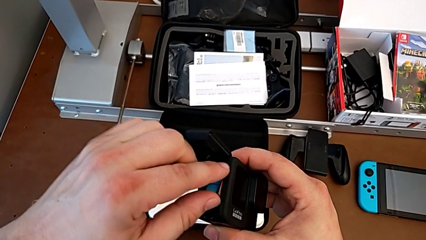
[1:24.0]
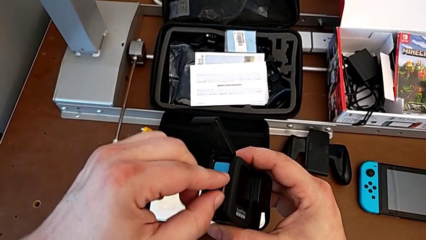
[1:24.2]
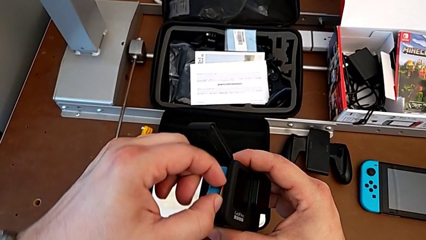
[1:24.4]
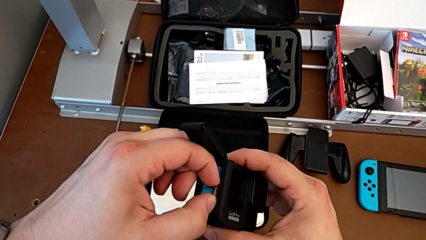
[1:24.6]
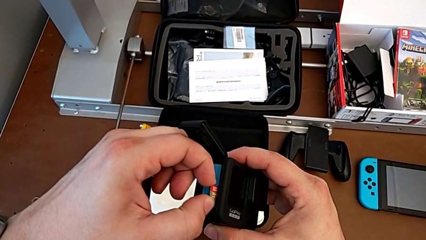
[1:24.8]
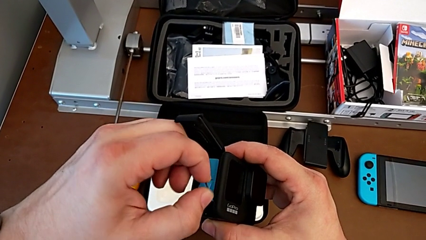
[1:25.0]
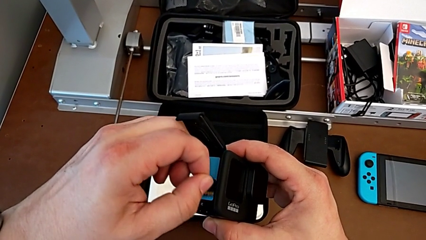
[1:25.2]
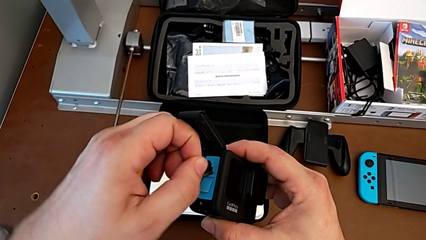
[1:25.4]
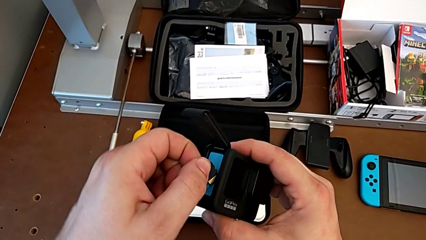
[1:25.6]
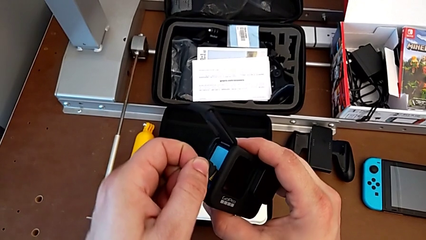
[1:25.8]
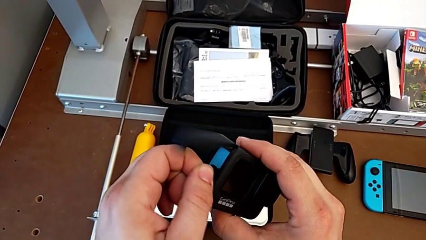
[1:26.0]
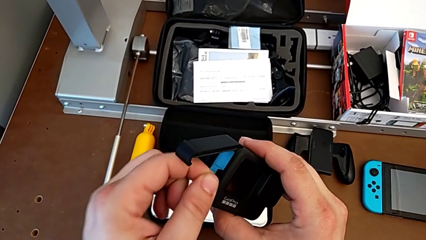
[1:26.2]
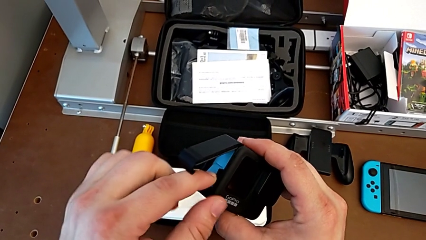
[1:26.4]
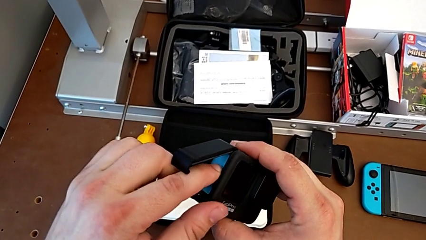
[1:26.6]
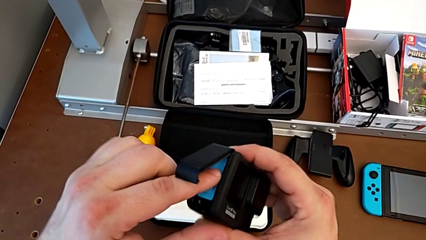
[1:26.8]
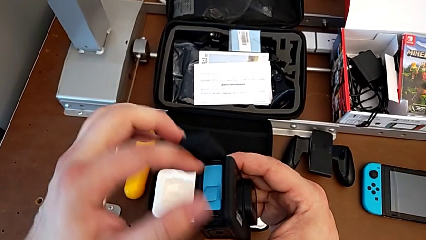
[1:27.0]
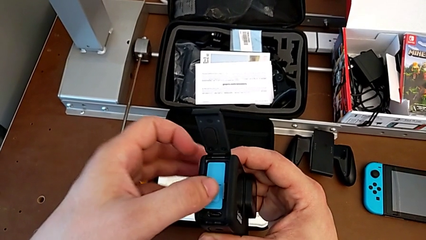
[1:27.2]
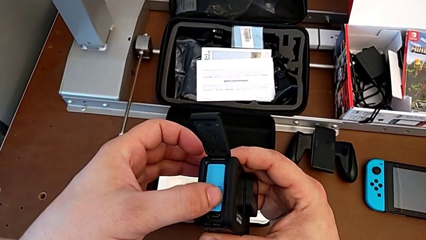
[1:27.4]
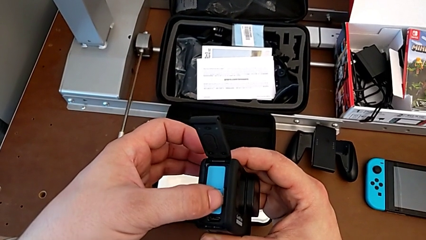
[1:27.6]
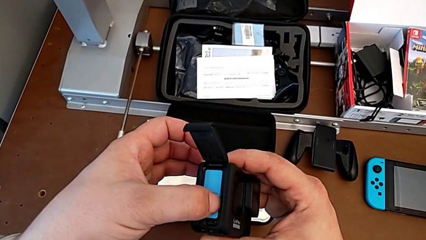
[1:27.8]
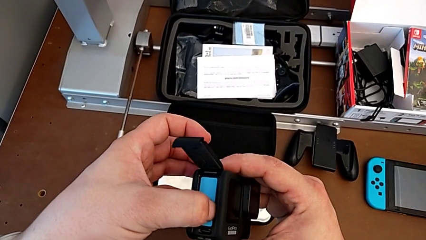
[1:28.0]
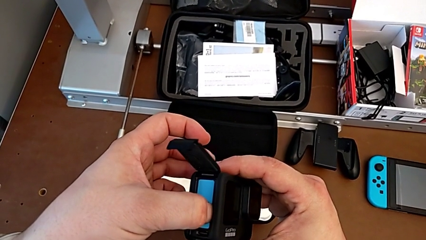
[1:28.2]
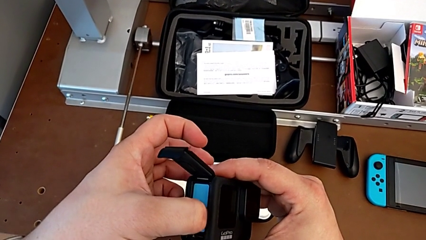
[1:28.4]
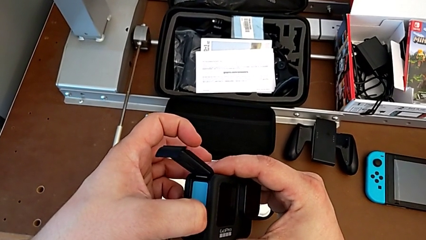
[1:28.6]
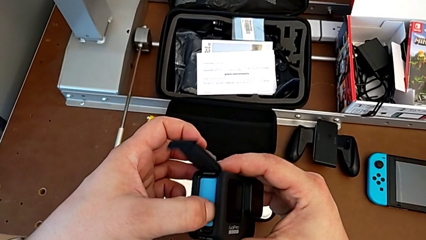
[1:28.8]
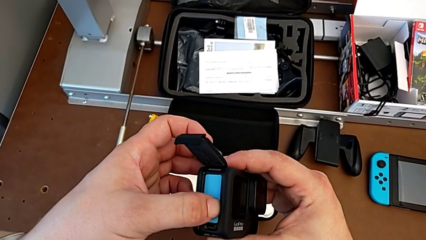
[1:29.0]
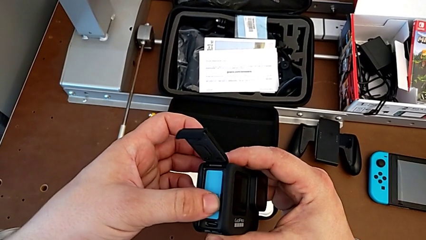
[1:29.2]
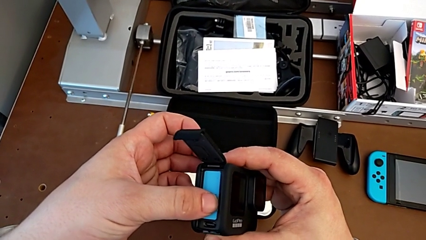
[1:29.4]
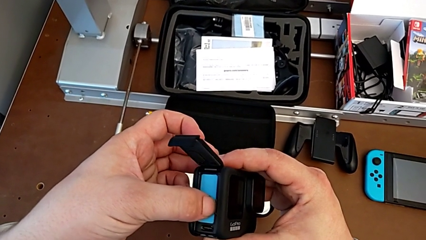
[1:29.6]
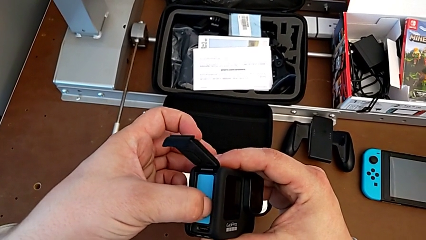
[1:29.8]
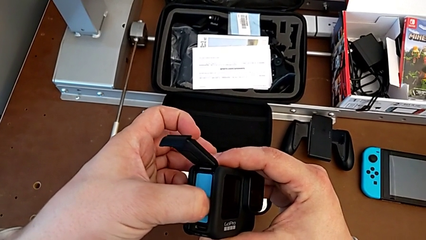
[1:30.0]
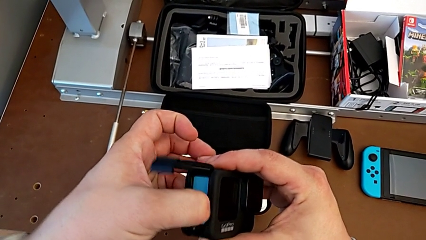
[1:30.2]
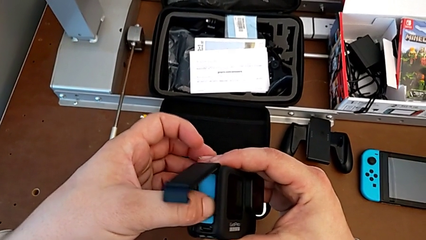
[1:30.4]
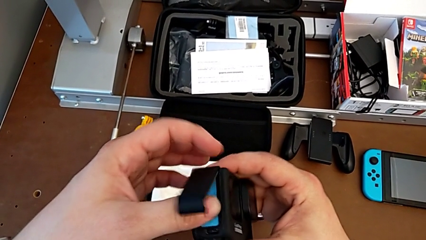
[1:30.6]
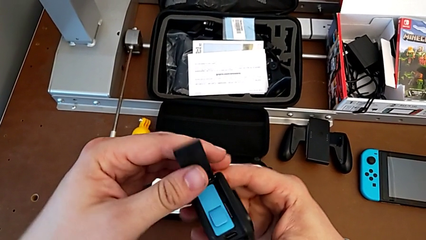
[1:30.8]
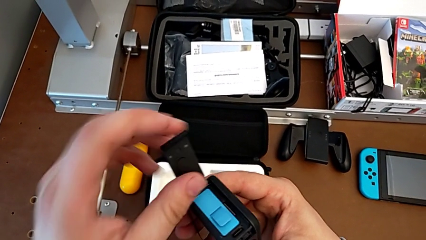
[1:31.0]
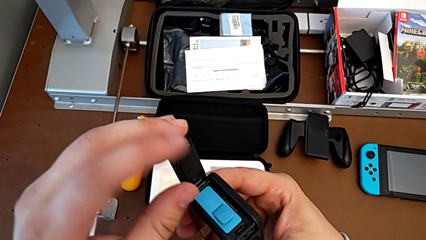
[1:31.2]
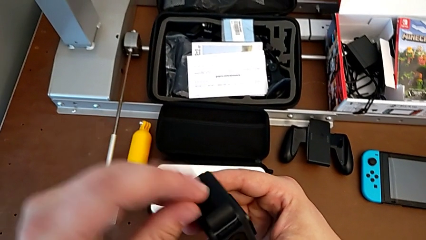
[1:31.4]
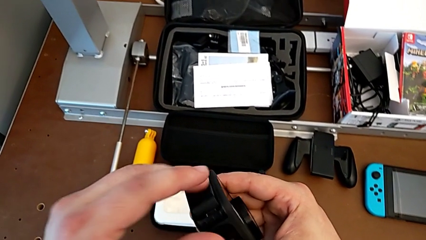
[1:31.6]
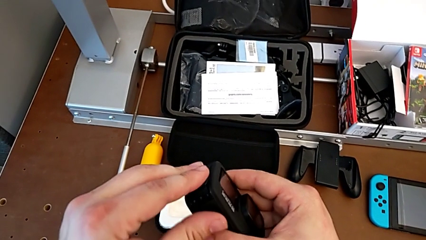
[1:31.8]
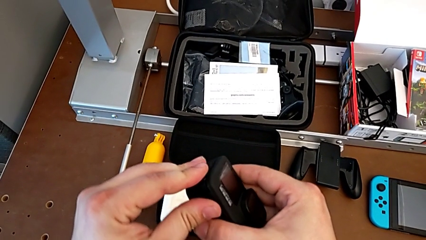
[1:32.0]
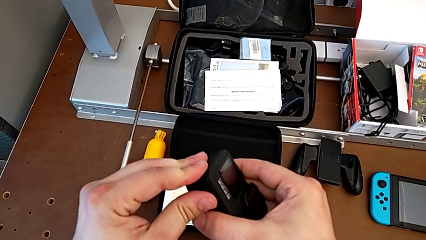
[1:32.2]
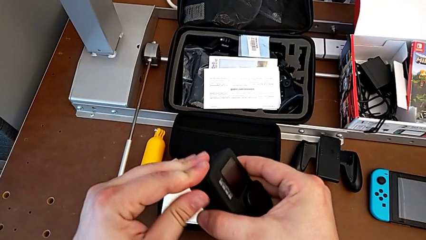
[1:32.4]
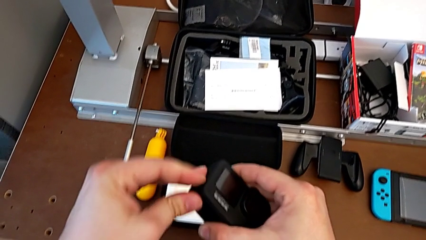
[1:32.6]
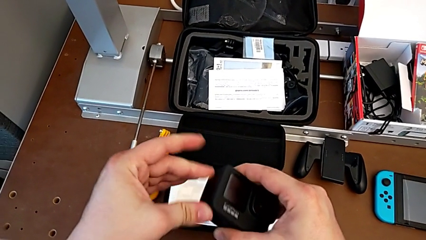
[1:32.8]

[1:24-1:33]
The camera wearer is exchanging an SD card. They wrongly withdraw the SD card, insert it and close the battery door.

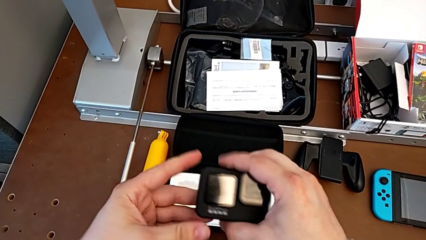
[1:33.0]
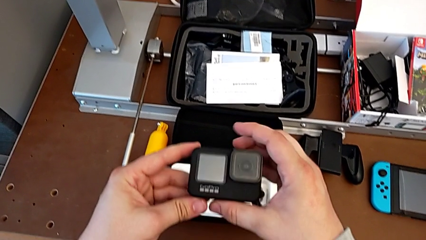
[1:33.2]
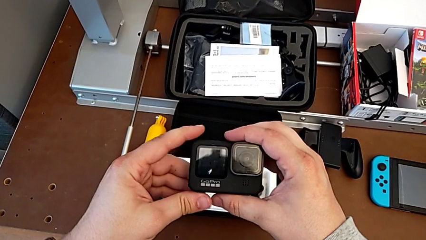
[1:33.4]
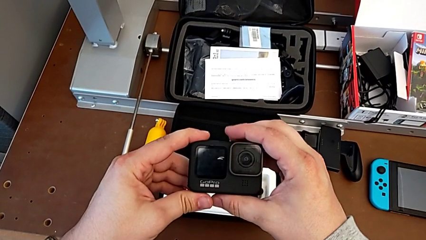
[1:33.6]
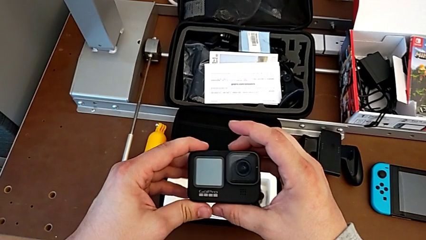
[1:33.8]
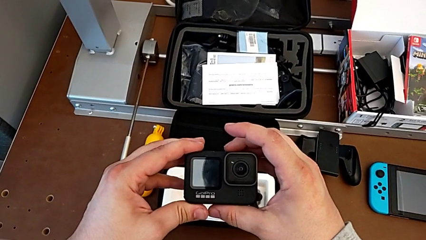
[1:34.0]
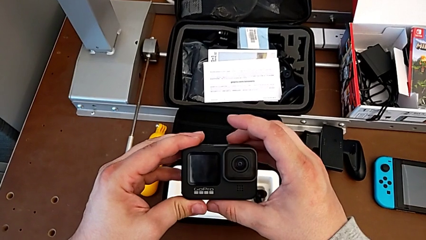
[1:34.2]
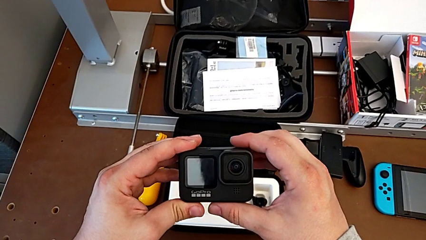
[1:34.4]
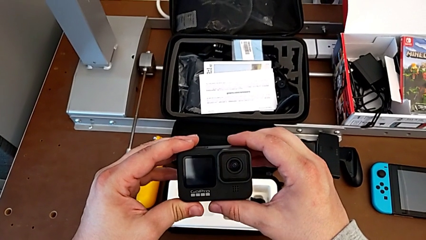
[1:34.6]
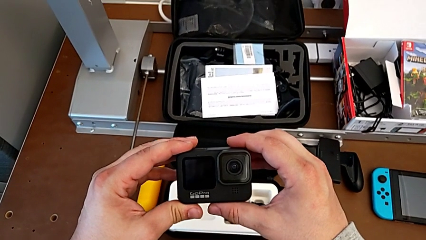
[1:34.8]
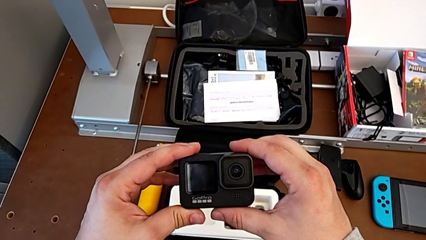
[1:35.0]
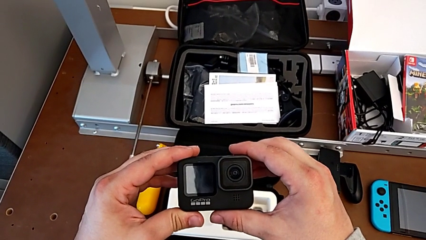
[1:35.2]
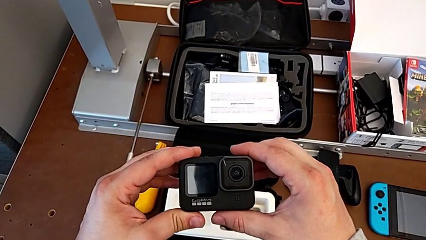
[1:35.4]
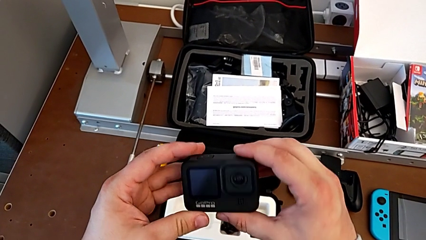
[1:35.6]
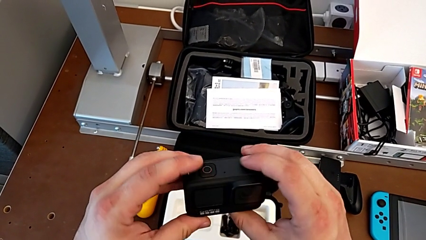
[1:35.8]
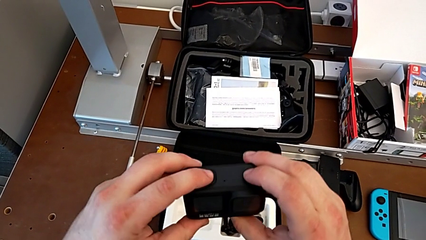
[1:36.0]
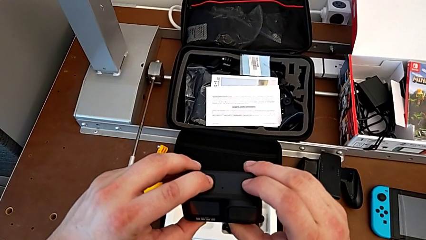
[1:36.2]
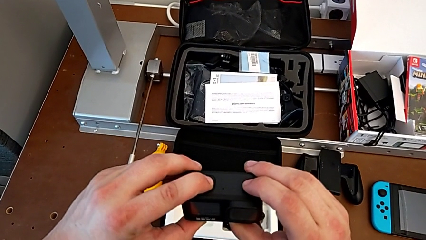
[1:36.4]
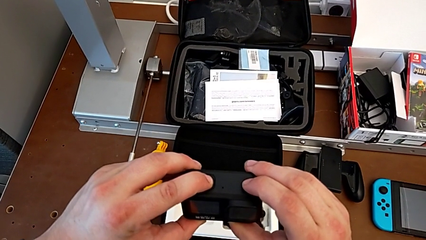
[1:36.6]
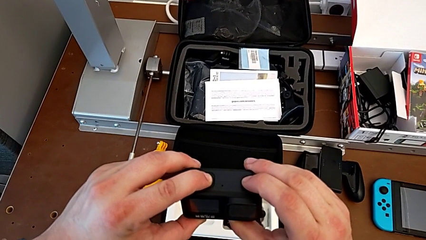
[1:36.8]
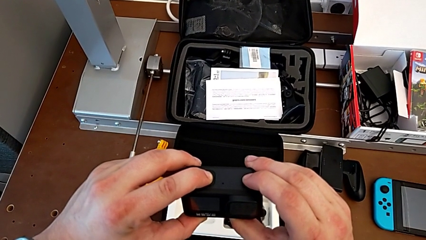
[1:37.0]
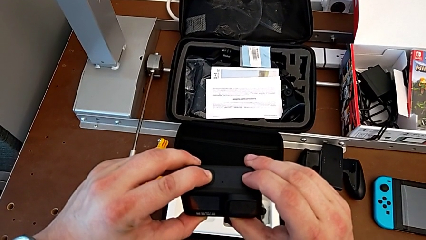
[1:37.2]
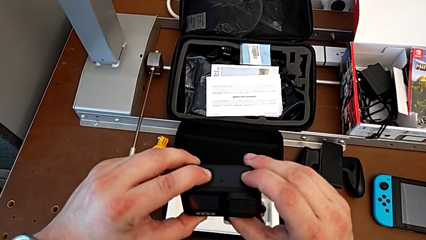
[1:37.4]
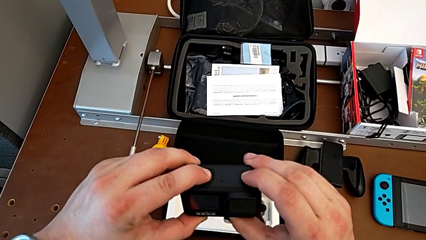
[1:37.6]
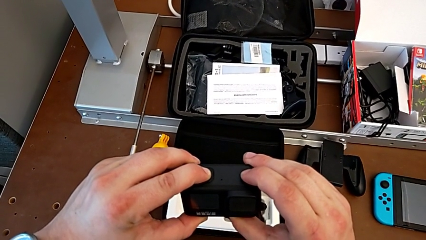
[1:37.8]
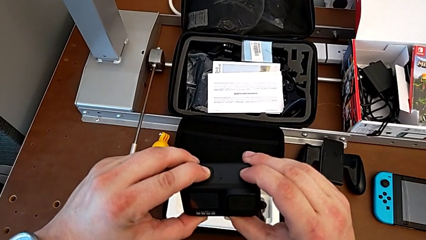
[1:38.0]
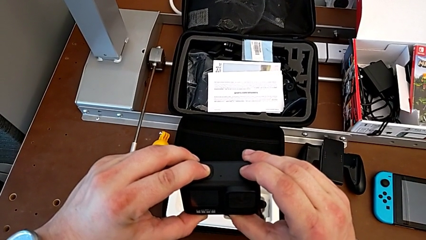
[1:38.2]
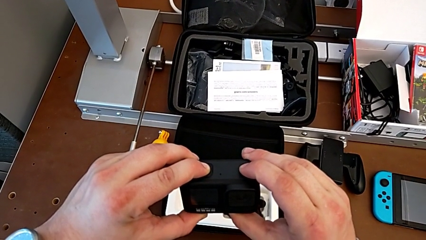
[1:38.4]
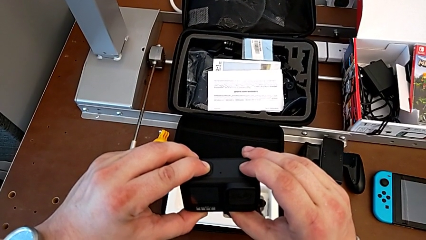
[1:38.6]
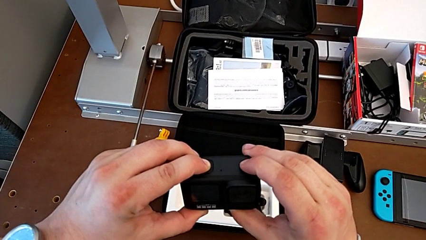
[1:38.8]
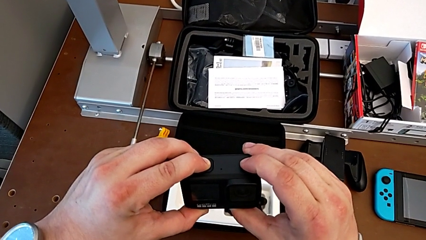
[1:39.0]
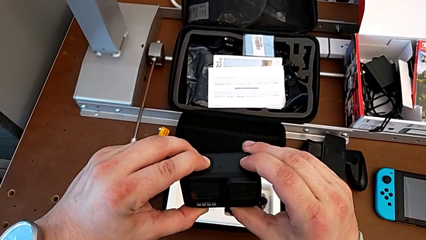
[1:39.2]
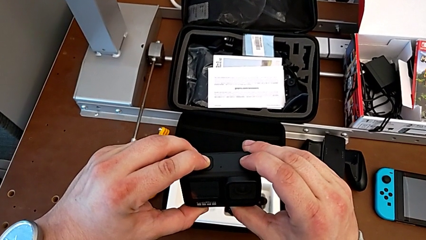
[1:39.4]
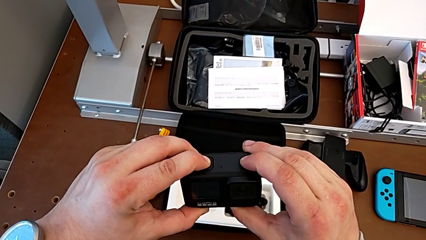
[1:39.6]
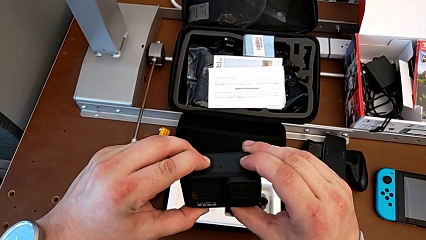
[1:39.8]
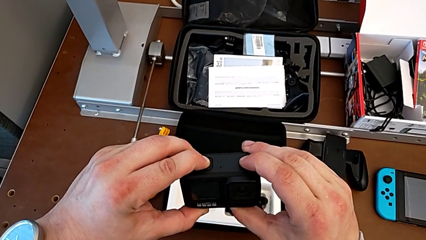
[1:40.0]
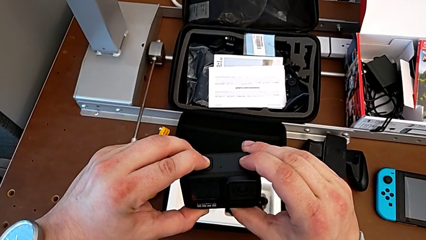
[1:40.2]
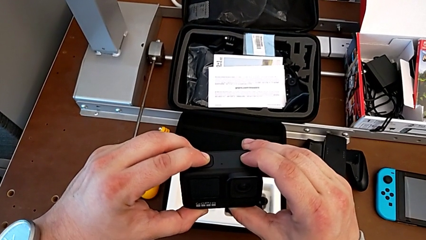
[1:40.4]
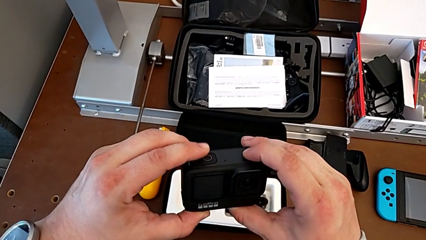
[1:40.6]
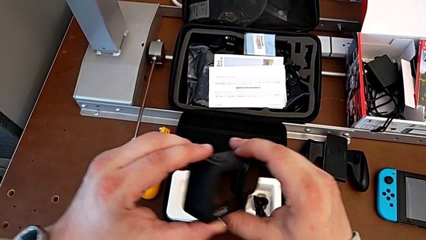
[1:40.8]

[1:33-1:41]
The camera wearer turns on their GoPro. They grab the GoPro and press the upper button.
